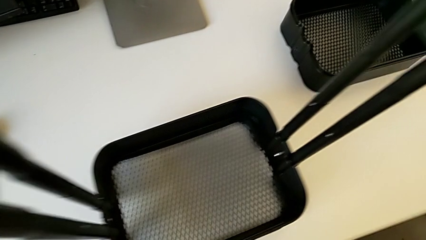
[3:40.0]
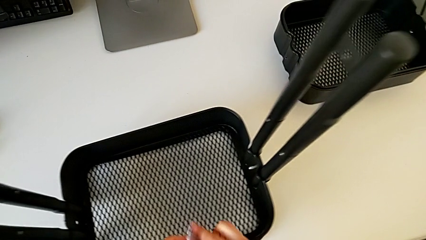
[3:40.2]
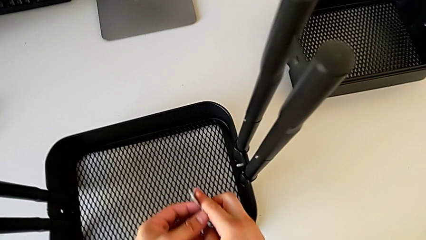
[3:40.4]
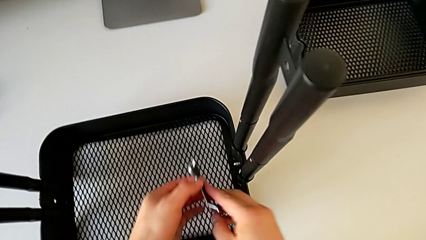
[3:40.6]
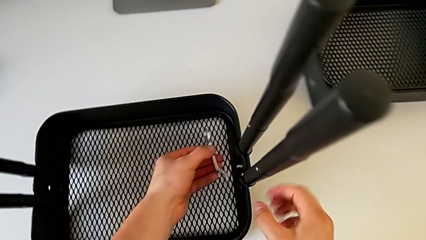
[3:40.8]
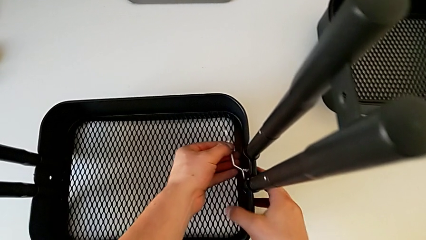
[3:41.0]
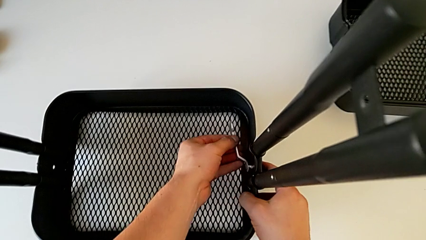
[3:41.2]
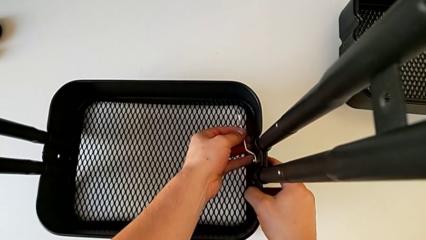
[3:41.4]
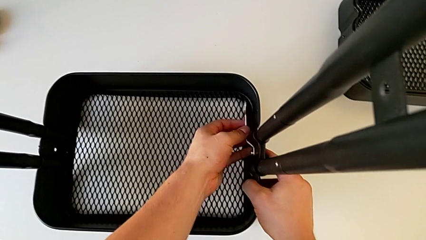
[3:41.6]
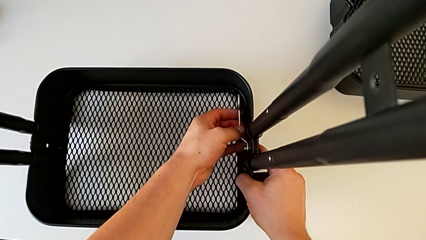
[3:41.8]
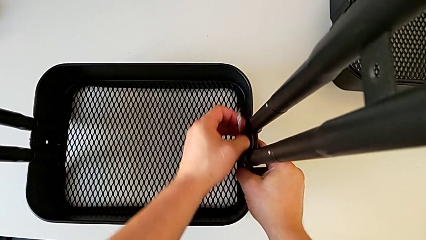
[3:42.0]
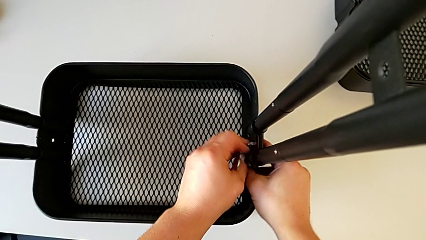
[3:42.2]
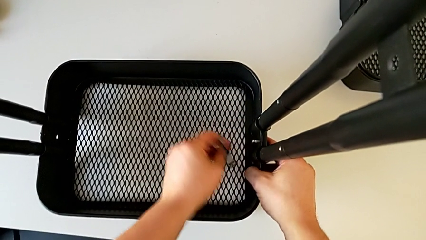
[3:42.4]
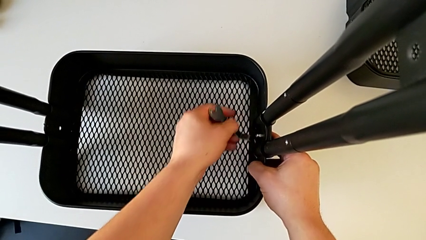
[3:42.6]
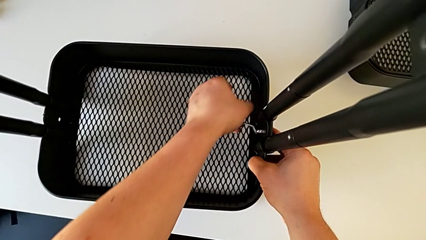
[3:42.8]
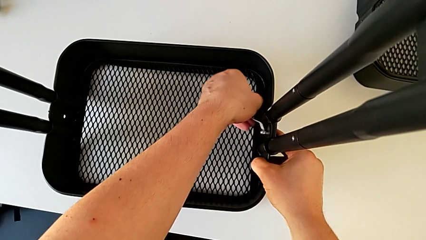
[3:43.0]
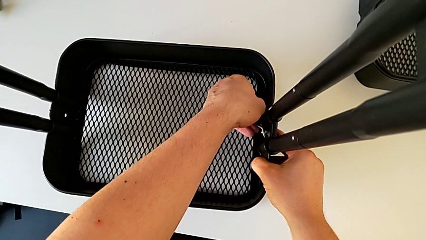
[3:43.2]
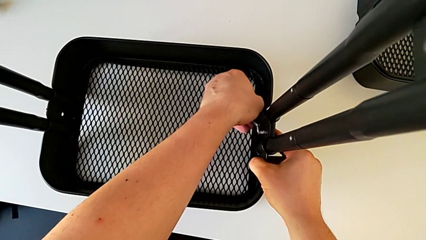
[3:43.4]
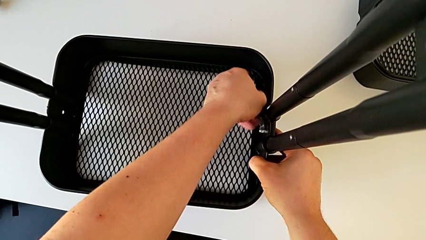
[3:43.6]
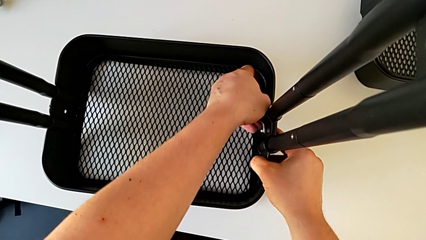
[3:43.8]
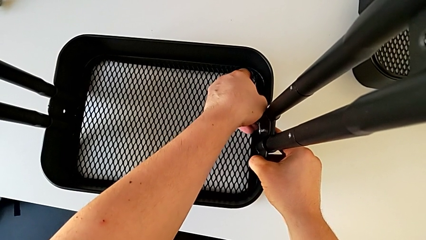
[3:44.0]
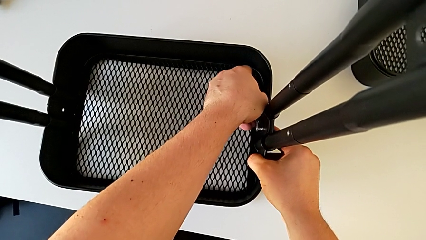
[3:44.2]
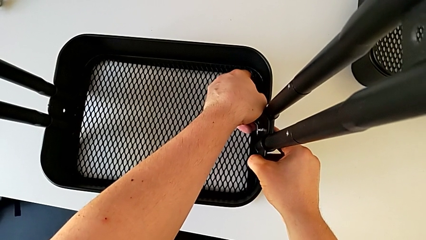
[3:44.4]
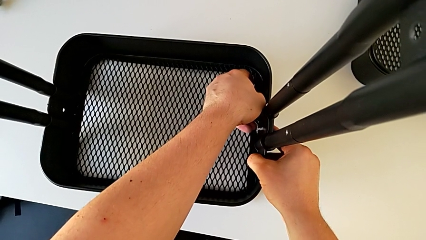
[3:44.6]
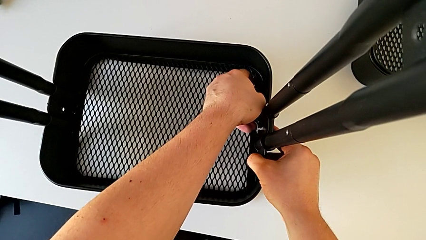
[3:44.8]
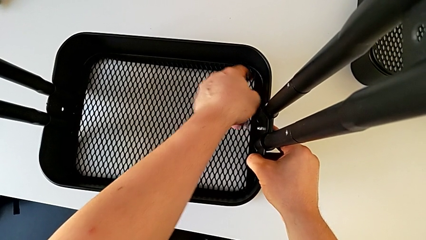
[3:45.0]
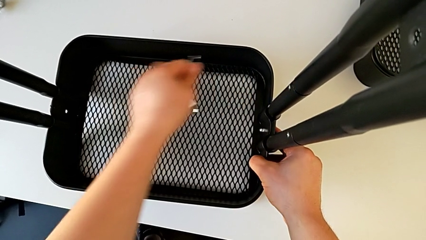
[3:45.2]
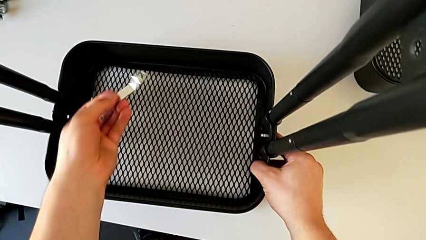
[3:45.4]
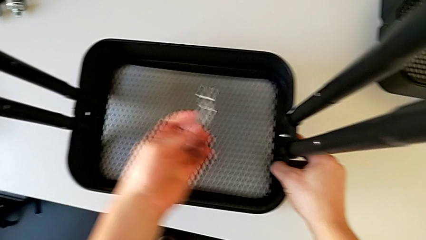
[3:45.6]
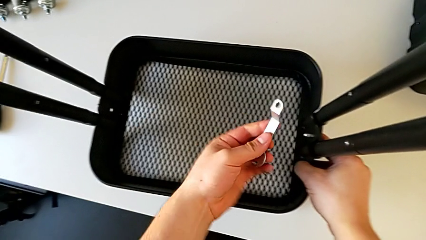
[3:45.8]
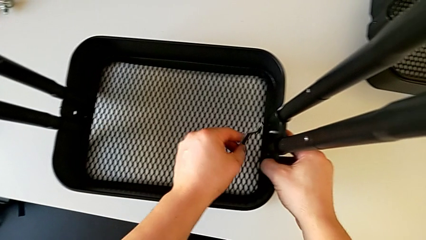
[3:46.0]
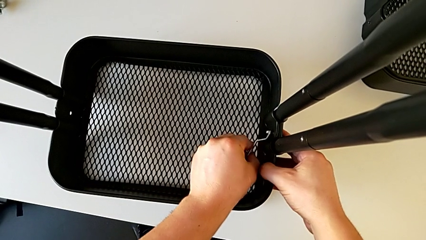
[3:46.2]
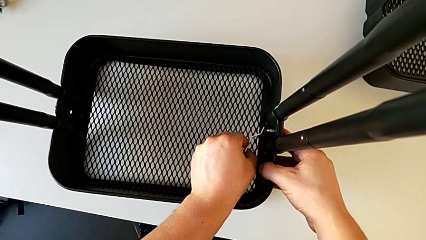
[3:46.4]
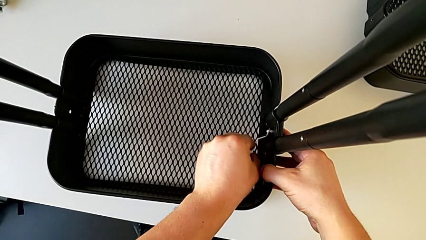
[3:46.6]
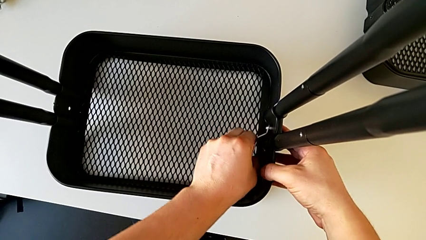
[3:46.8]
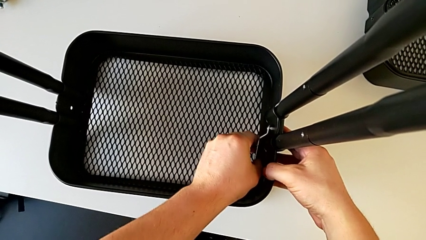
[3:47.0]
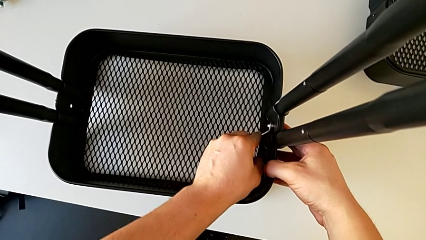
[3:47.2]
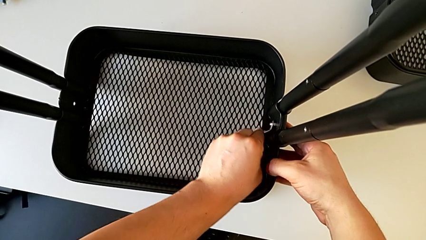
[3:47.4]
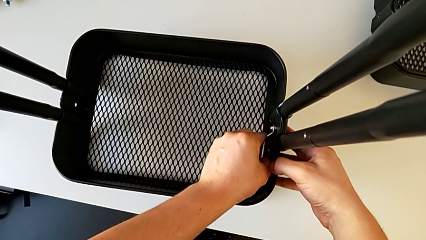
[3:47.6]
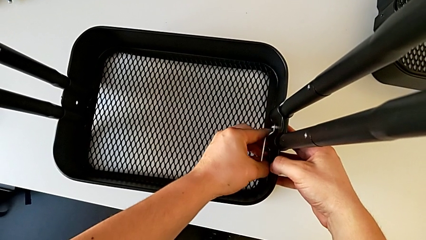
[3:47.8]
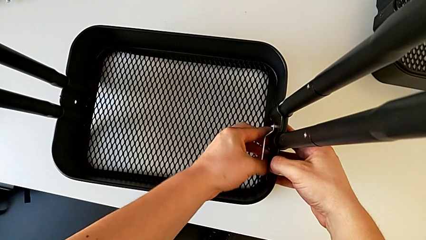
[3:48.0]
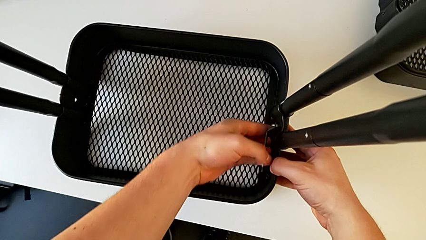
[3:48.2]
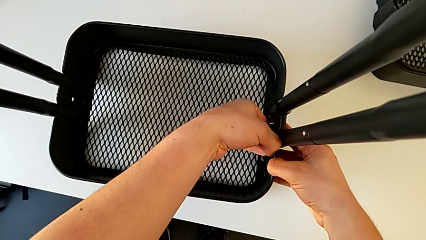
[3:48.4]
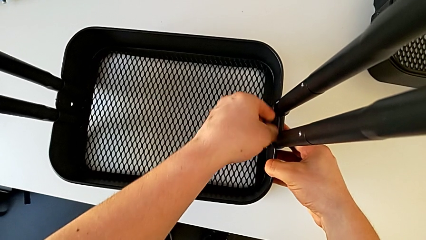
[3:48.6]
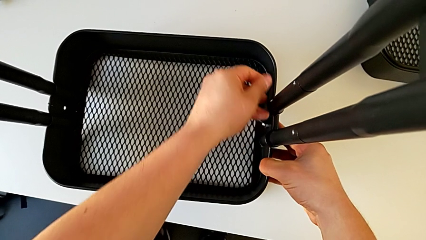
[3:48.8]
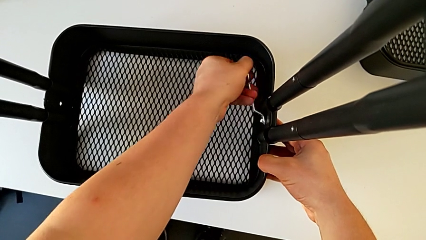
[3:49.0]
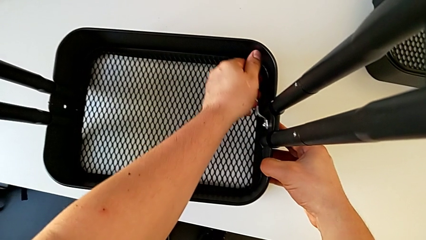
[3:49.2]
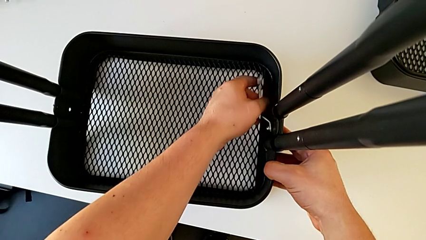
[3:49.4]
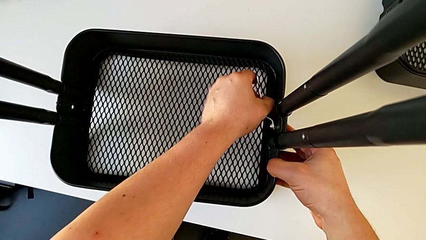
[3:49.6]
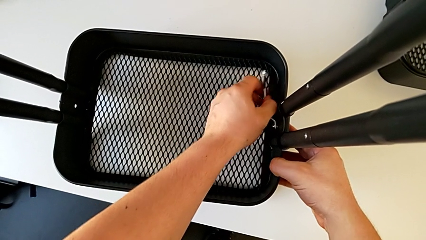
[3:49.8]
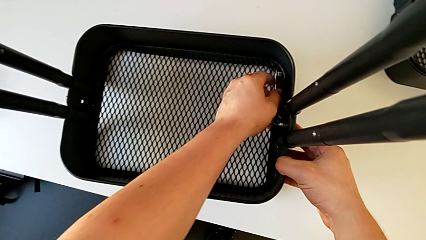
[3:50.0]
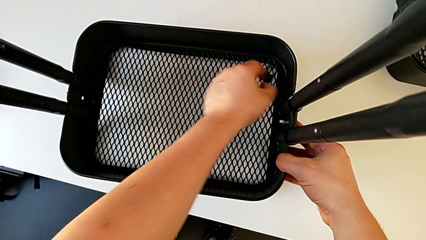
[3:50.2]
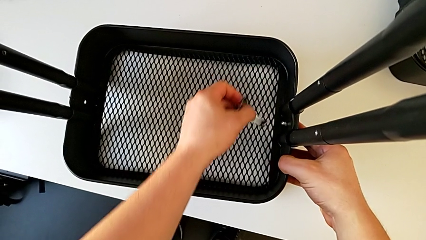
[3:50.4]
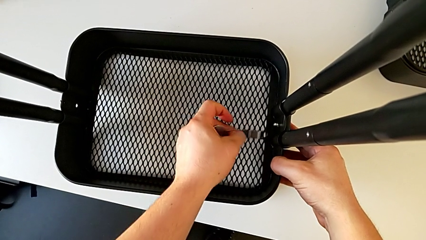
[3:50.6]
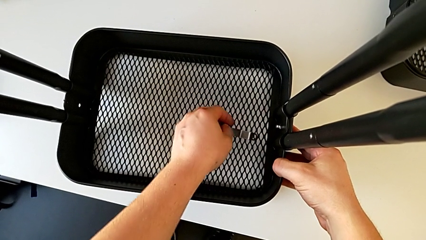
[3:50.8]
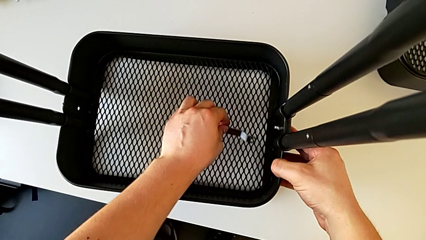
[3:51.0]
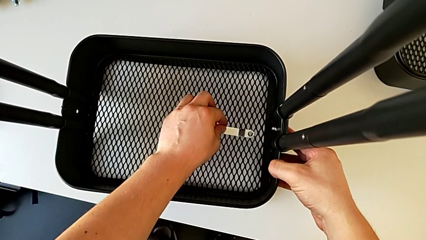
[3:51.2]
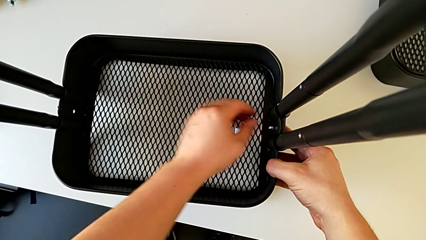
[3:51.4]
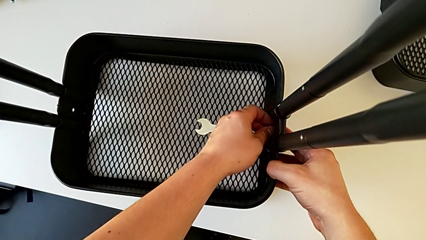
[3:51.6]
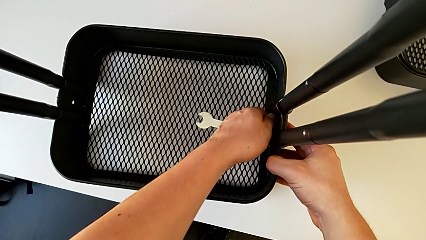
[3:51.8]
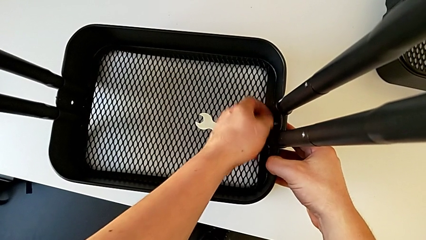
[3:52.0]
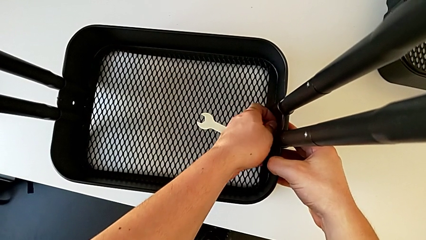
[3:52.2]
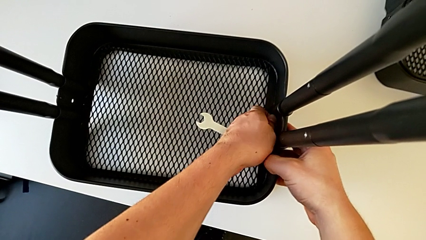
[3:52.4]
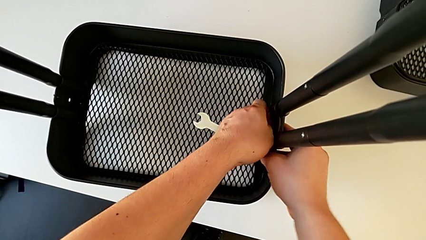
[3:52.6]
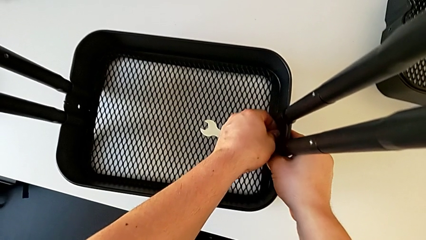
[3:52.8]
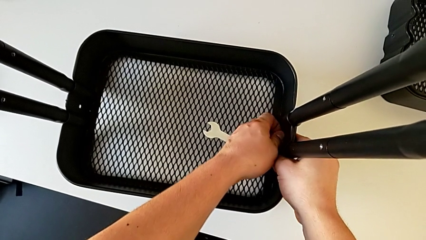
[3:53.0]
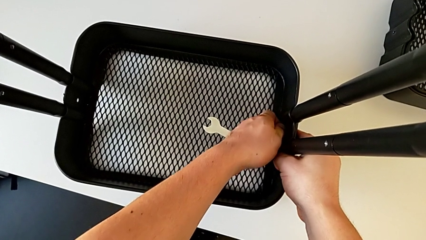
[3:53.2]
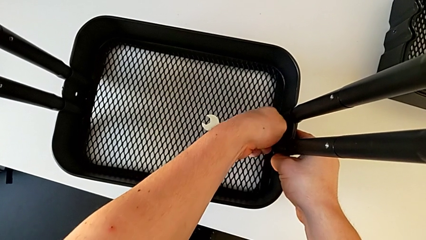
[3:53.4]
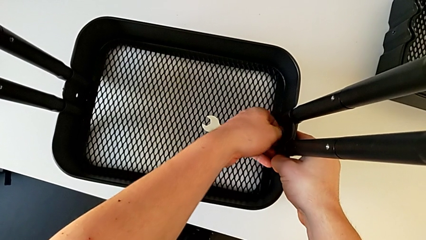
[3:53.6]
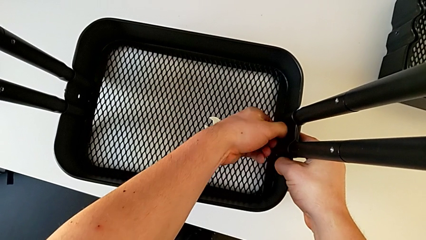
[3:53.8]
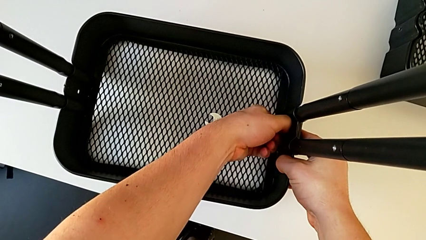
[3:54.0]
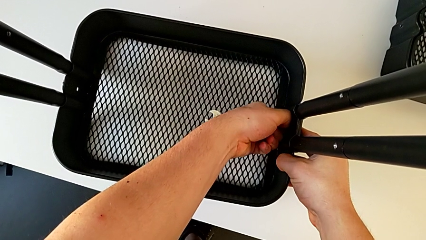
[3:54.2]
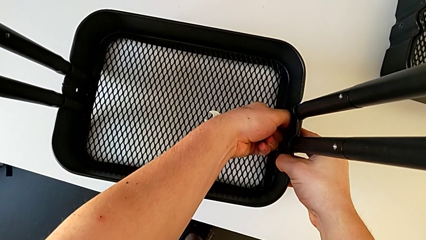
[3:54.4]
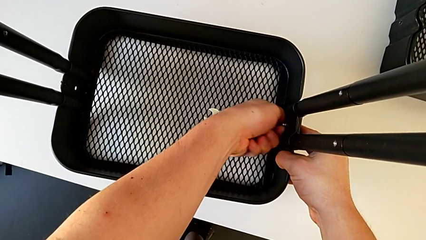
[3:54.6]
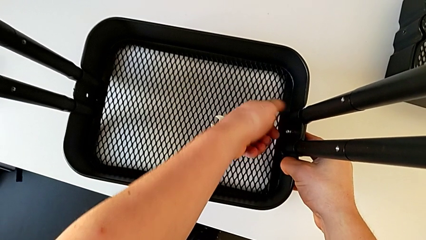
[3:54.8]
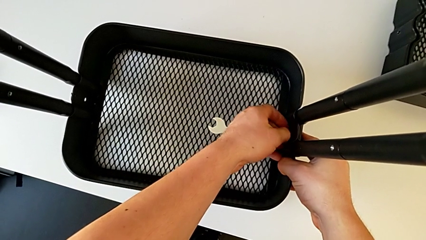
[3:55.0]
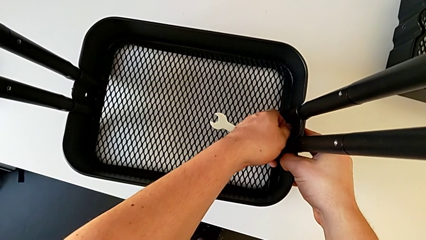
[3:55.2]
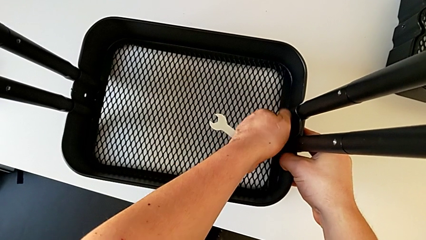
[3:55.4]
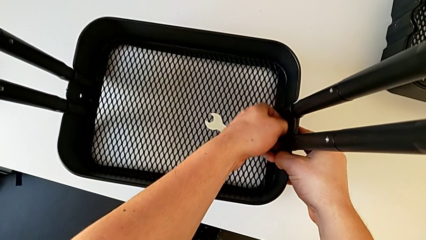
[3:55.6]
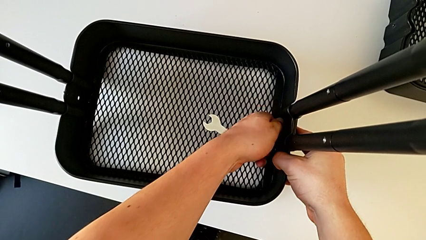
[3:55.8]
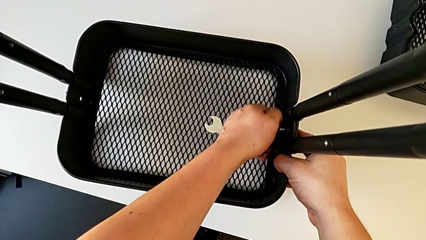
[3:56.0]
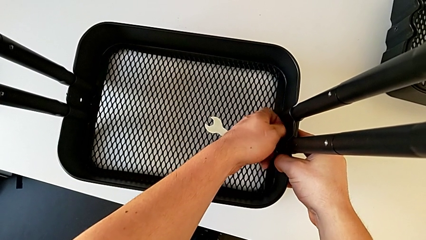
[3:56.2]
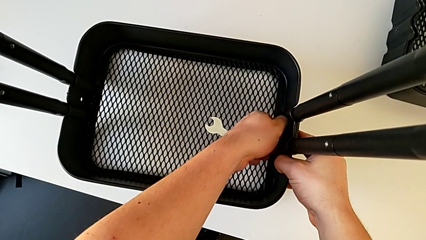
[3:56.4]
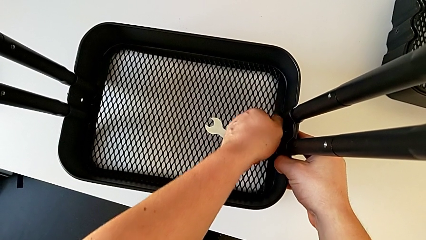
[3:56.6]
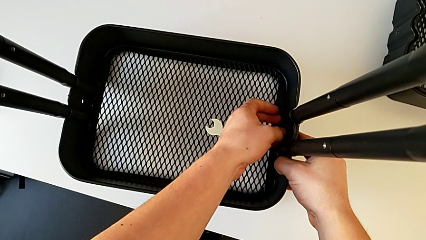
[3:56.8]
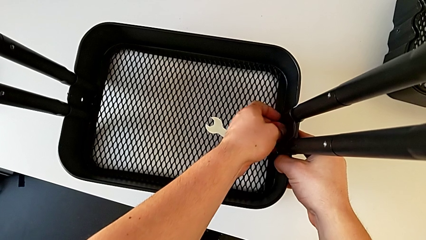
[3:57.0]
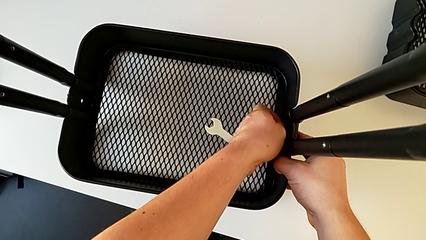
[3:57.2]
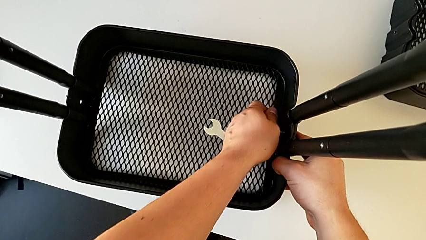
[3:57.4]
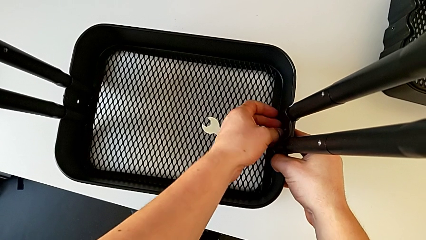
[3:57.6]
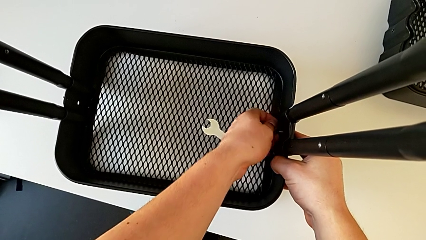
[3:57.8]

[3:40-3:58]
The camera wearer is disassembling the bottom tray. They insert the hexagonal wrench, unscrew the hexagon cap nut, withdraw the hexagonal wrench, unscrew the hexagon cap nut and disassemble it.
